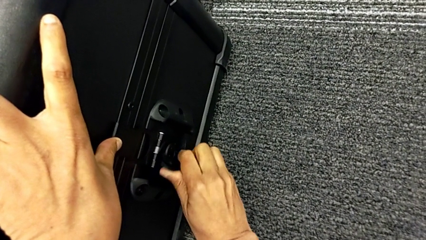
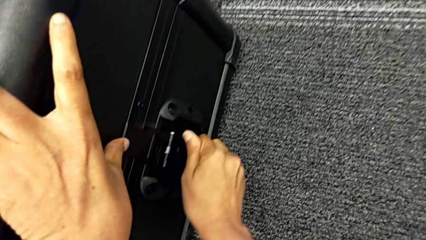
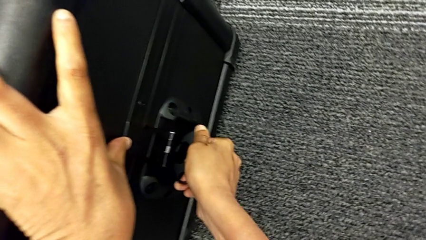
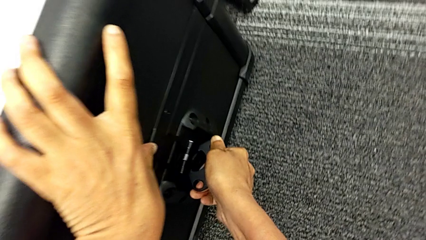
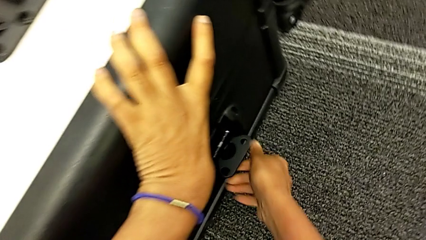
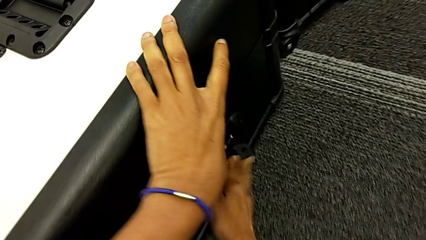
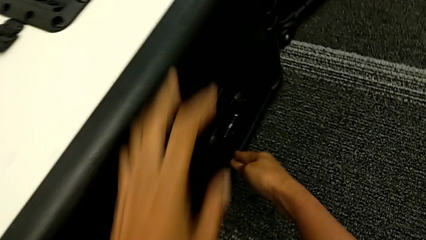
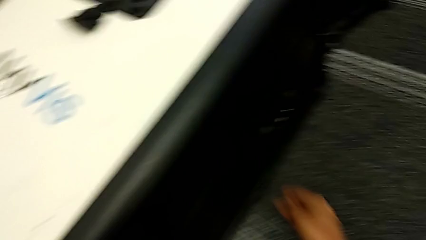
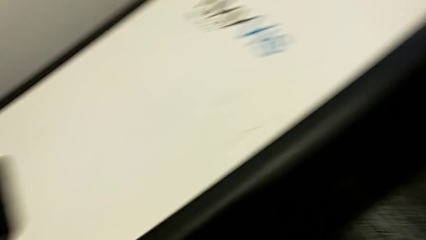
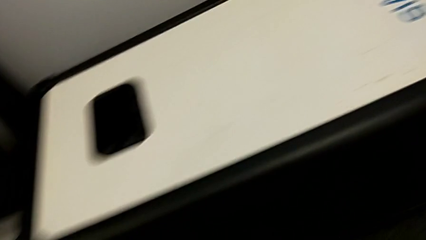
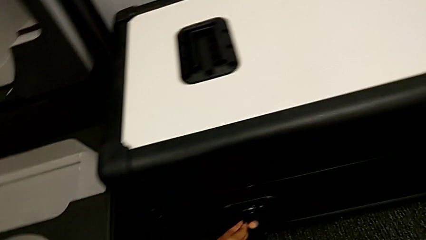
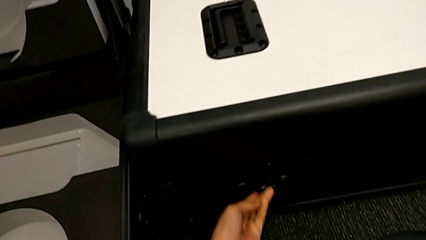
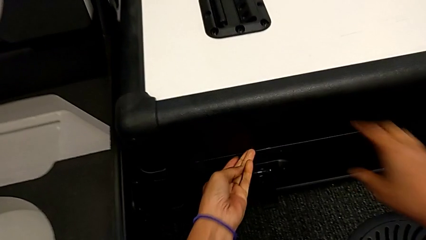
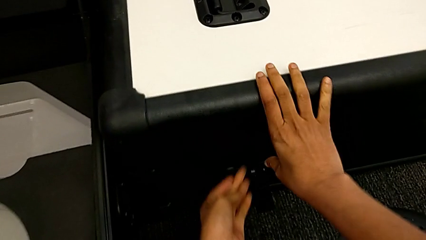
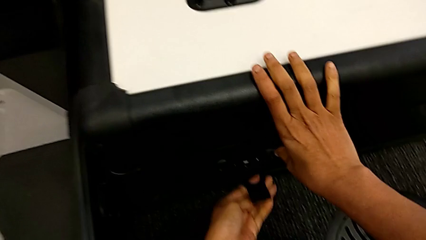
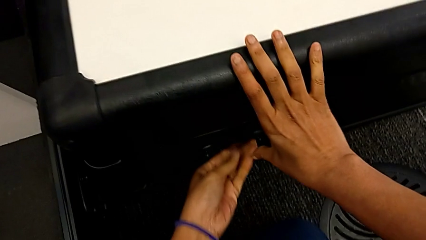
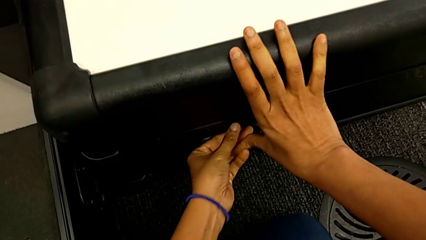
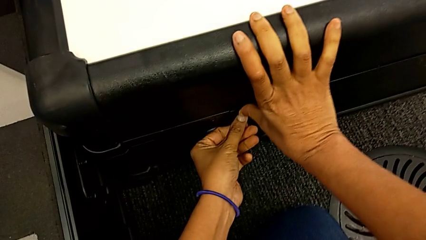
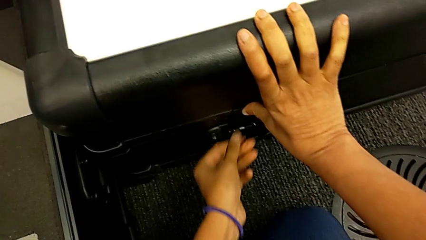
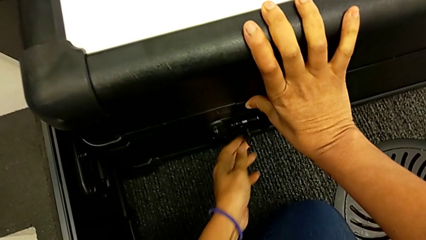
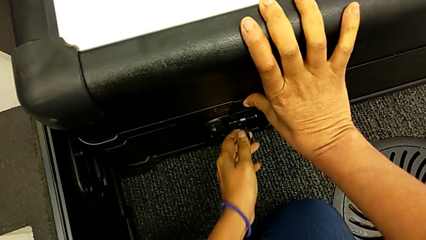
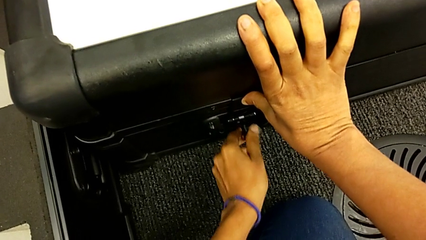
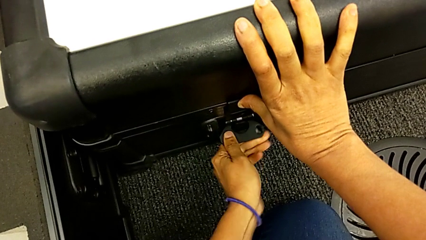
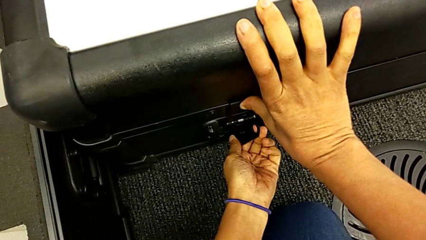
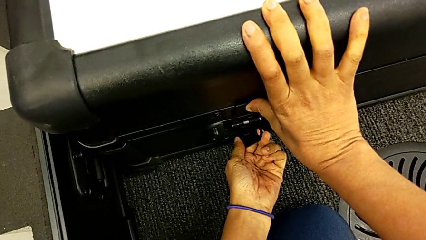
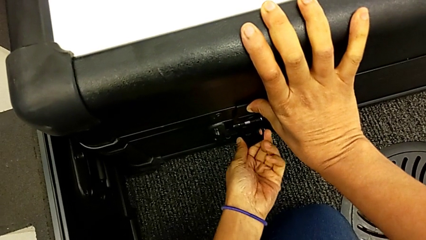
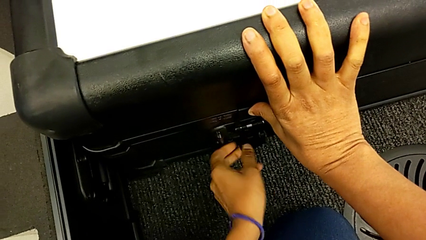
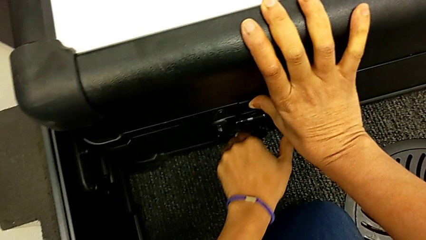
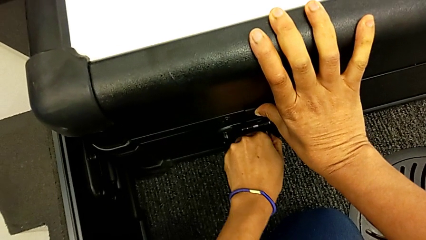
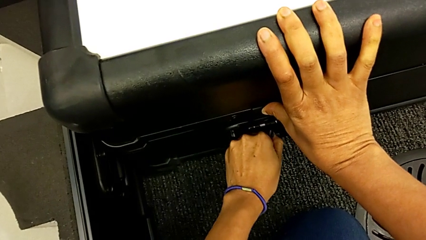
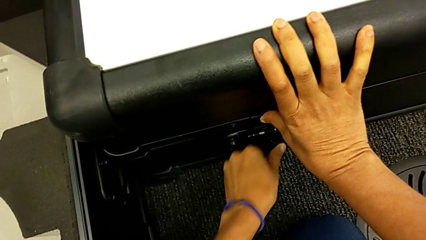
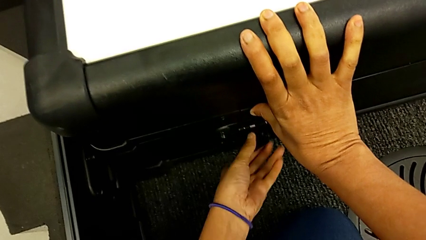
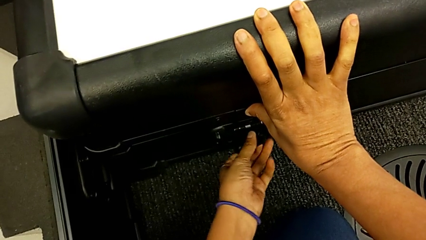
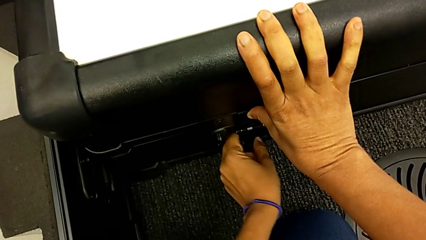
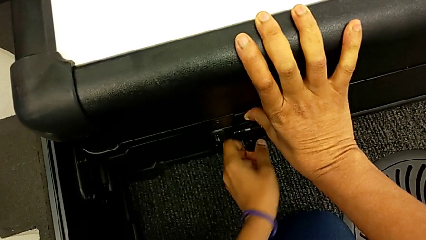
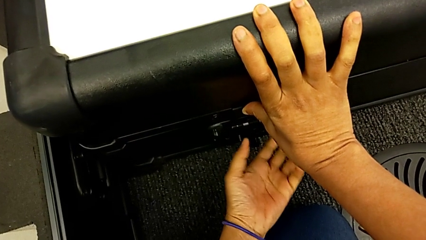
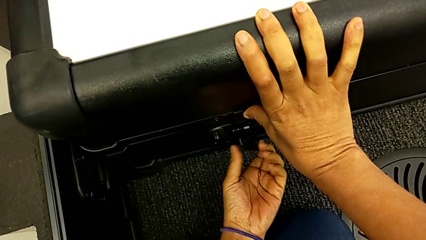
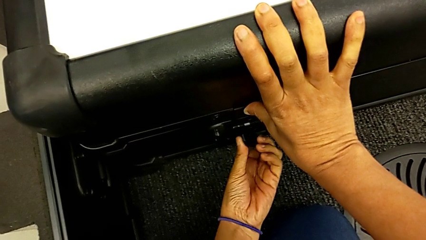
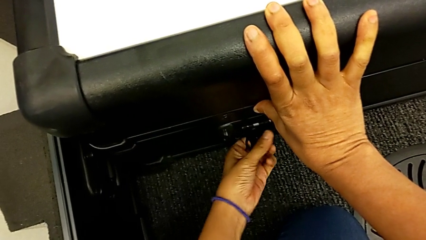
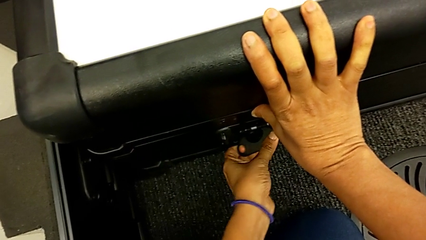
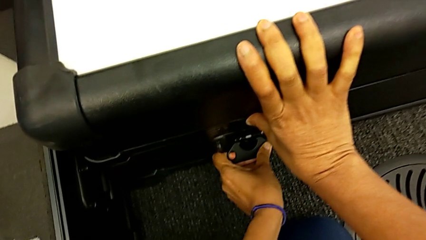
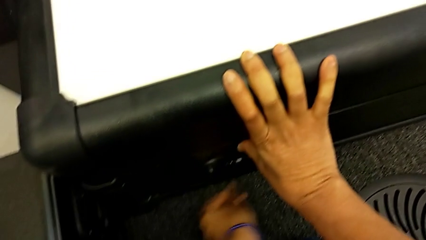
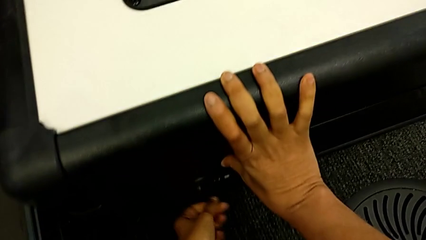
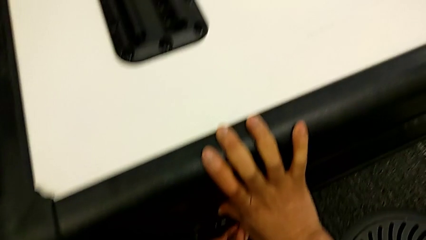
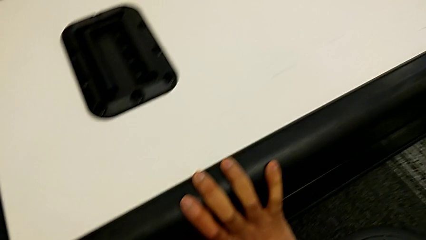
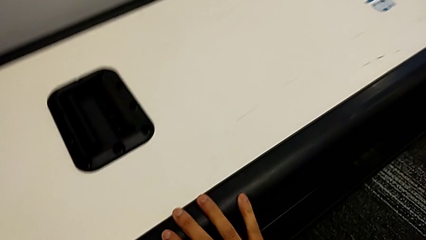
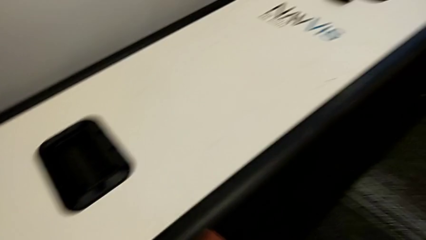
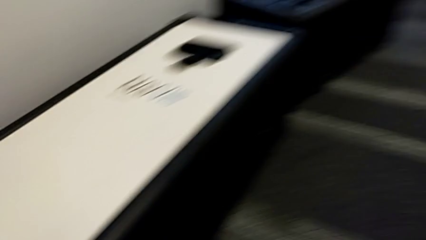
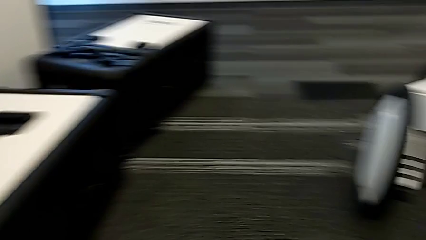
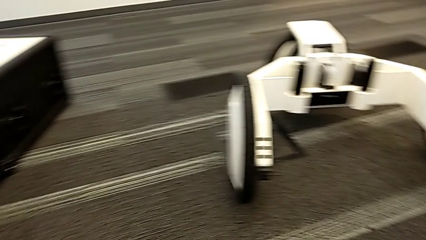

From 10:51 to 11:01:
The camera wearer is disassembling the body of the M6. They close the box lock.

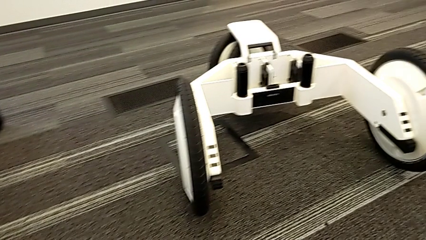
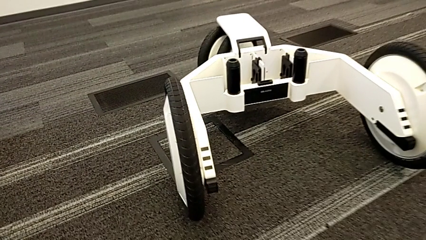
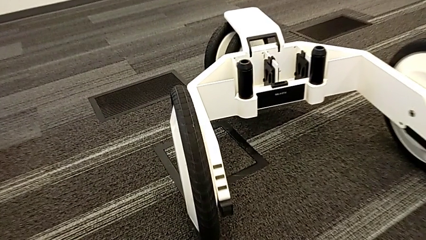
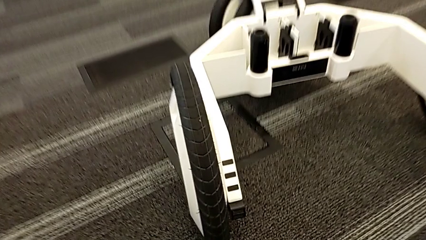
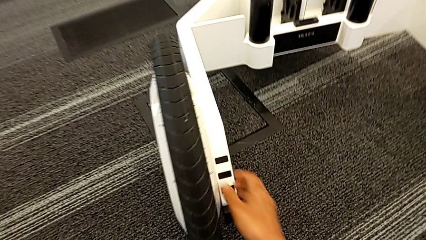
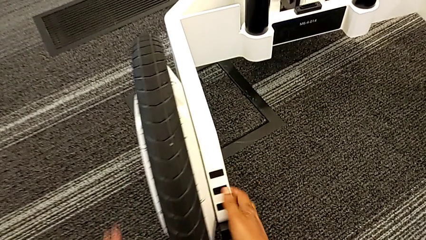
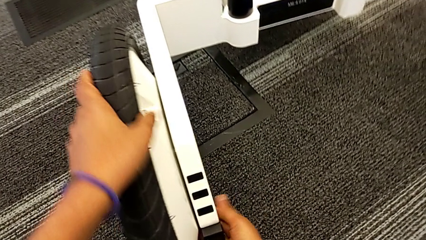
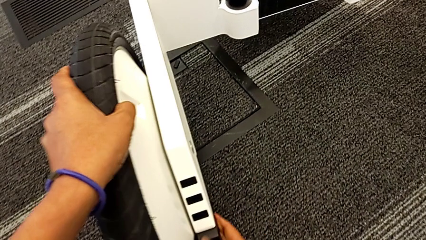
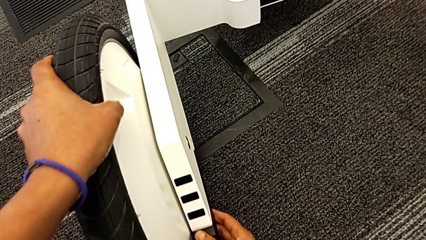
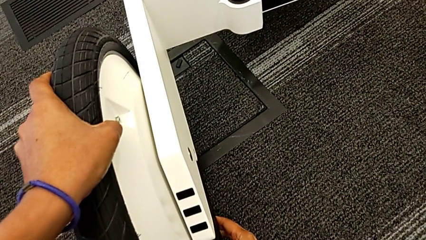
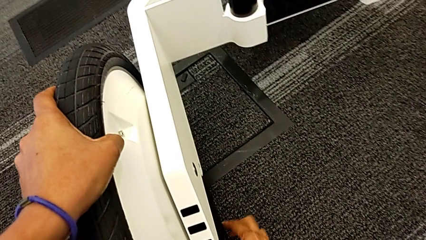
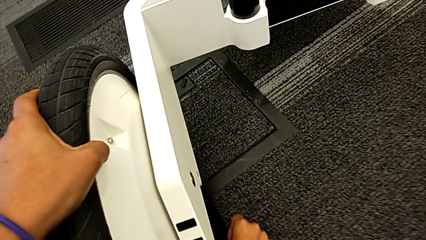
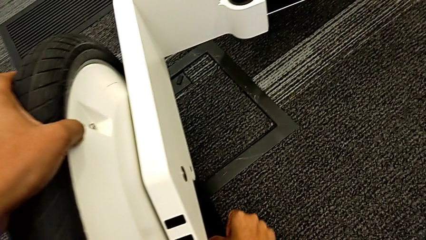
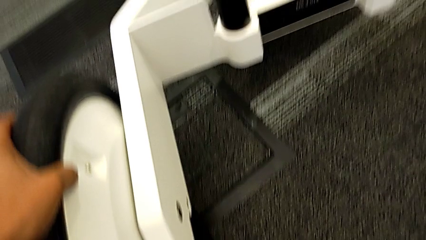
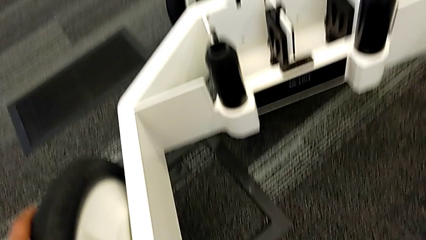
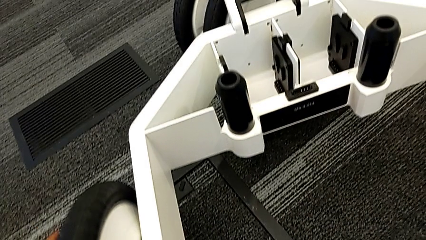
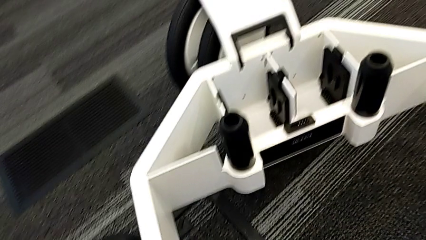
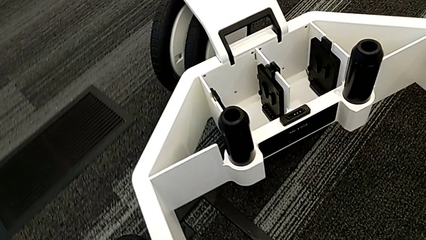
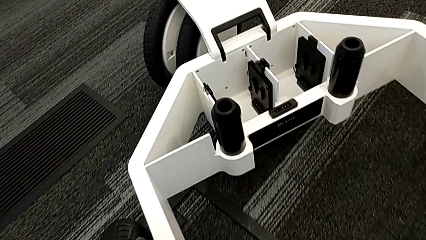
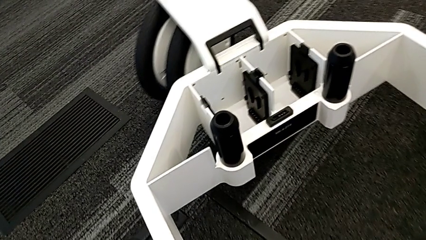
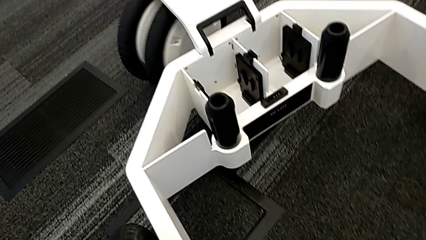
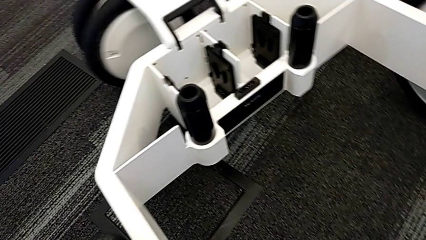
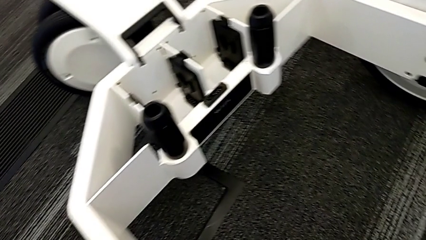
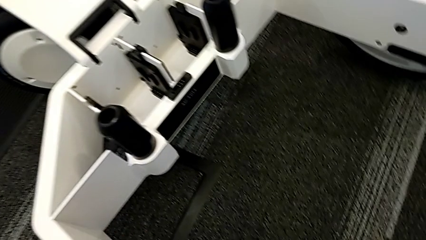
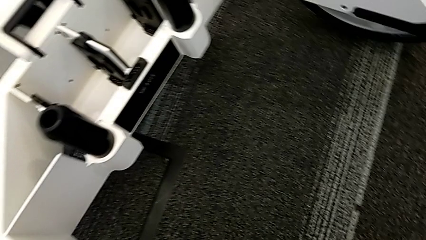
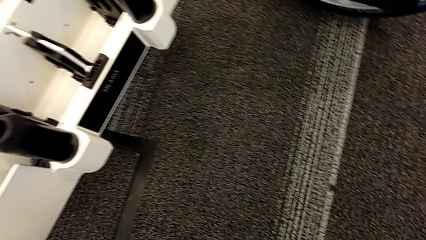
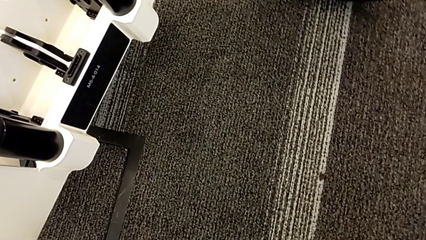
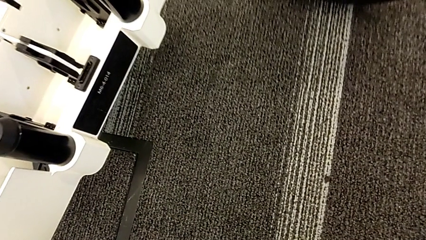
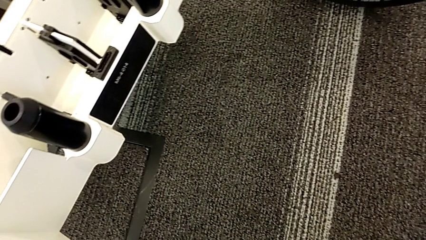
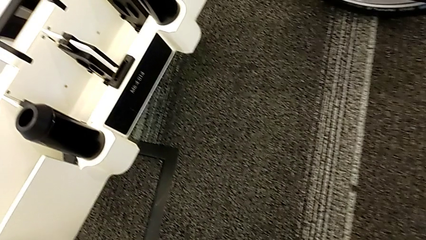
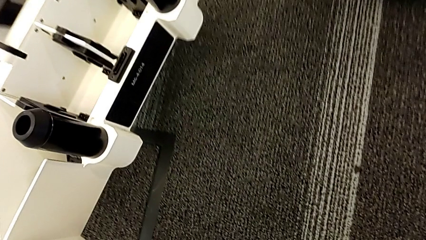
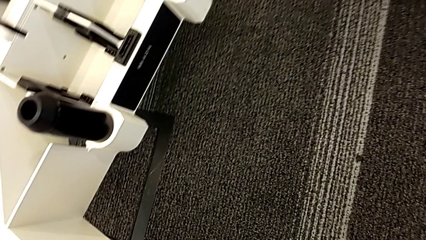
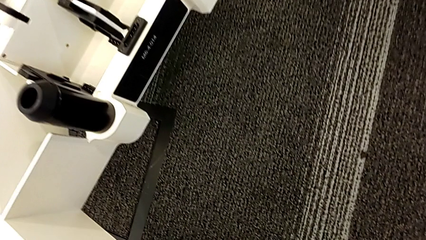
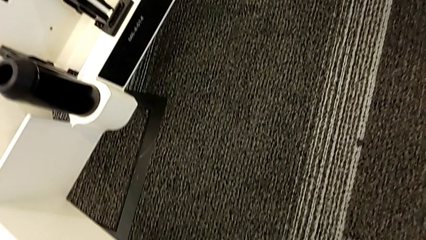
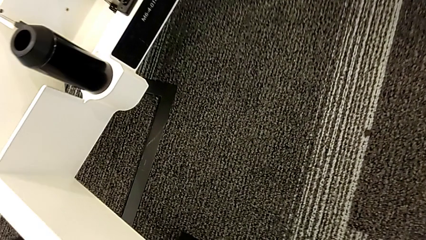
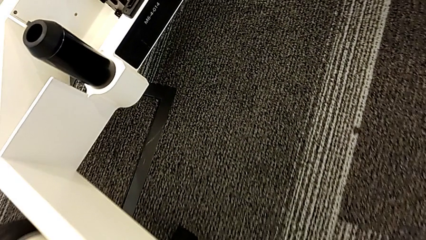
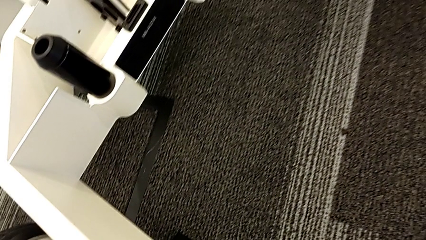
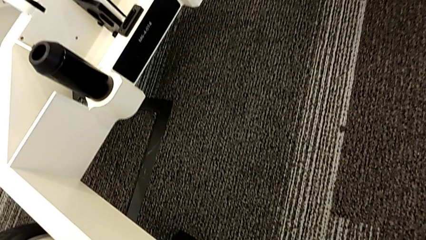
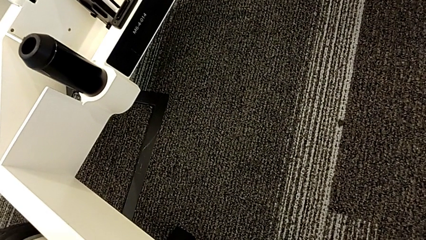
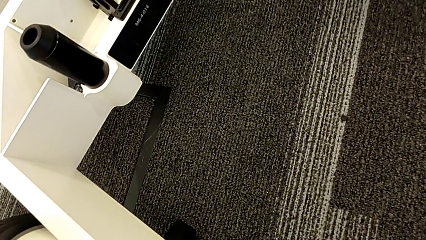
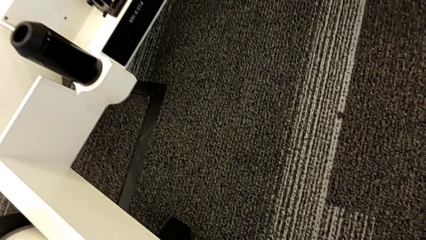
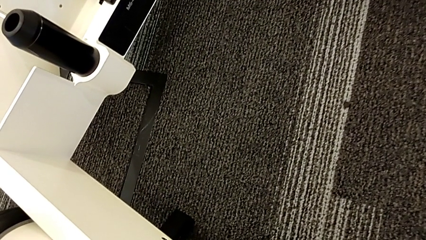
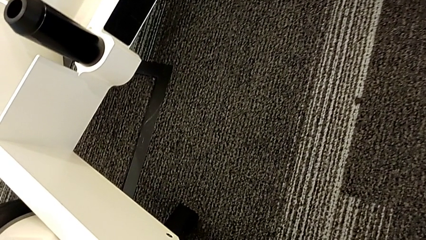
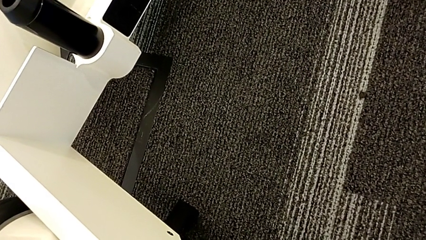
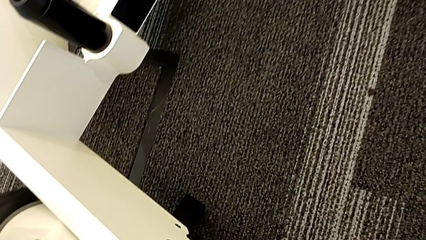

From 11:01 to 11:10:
The camera wearer is disassembling the wheels. They begin to withdraw the first wheel.
